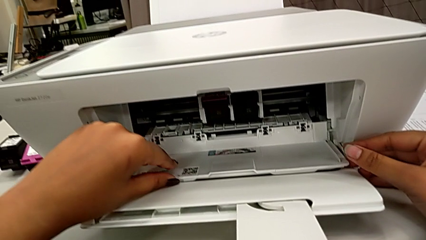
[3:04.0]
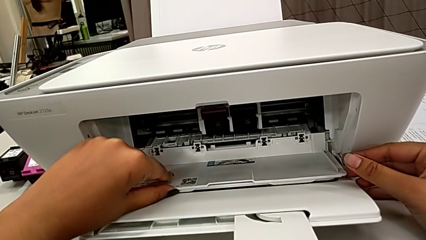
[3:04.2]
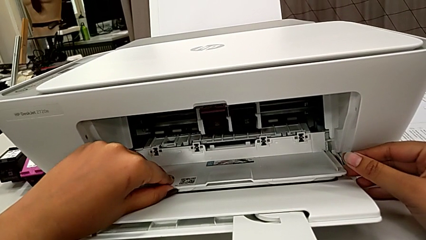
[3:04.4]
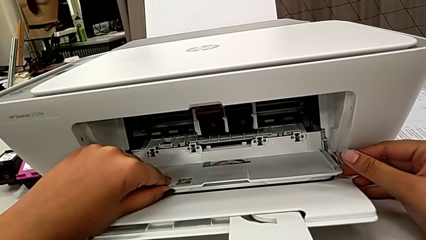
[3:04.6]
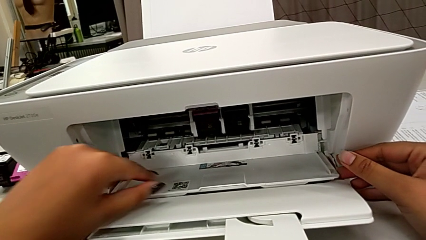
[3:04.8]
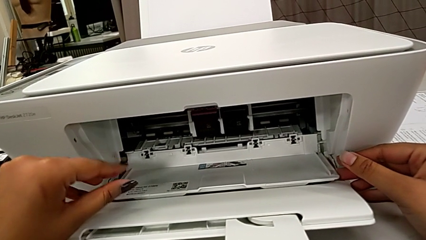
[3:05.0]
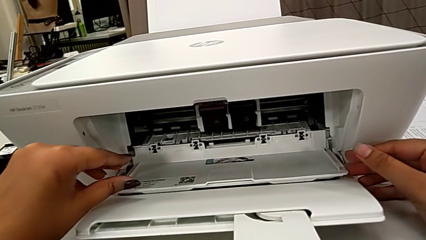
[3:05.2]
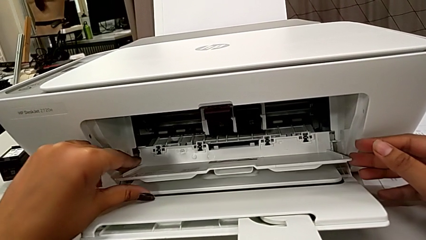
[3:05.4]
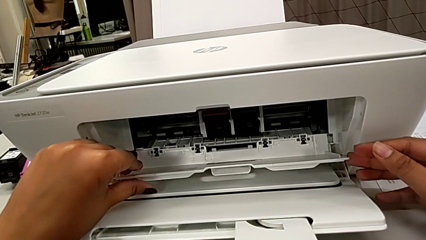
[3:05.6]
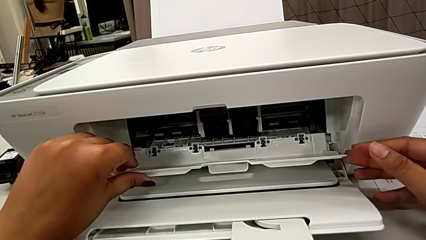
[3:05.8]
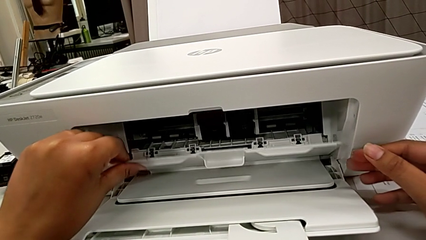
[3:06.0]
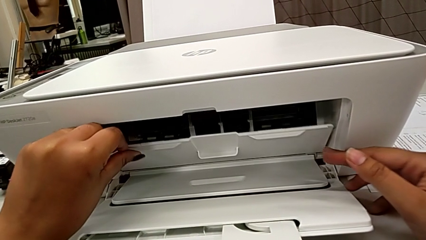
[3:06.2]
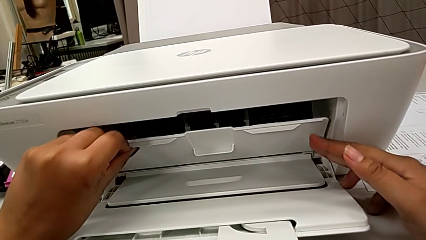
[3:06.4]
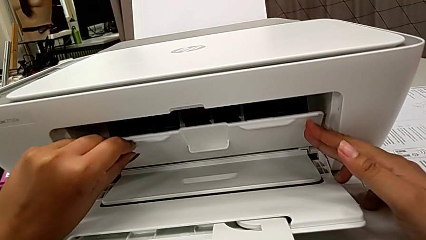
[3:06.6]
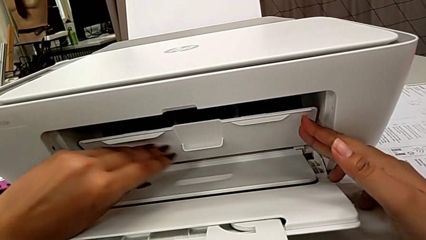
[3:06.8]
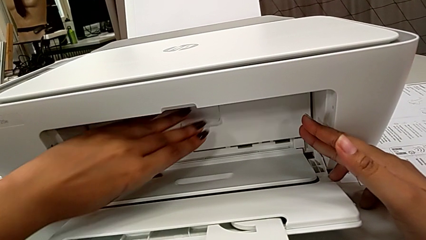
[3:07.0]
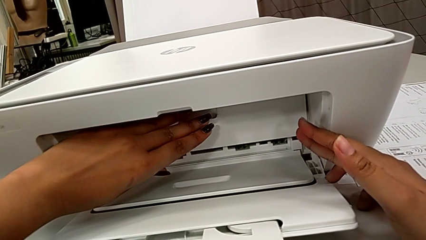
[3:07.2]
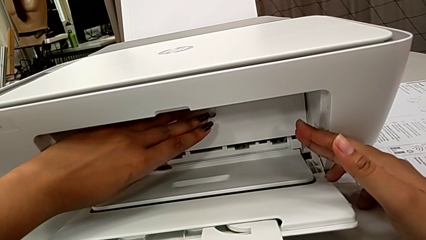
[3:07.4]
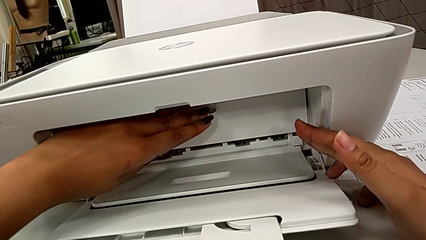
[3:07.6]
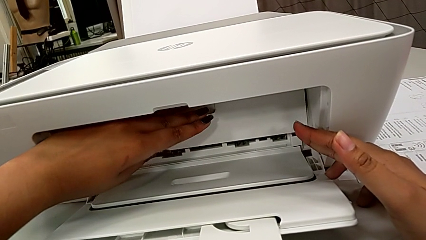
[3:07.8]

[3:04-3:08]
The camera wearer is exchanging a black ink cartridge. They close the cartridge gate.

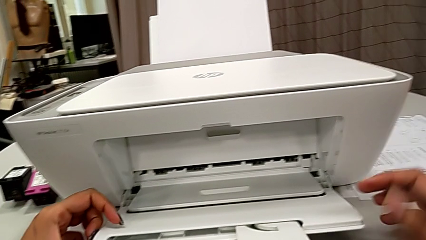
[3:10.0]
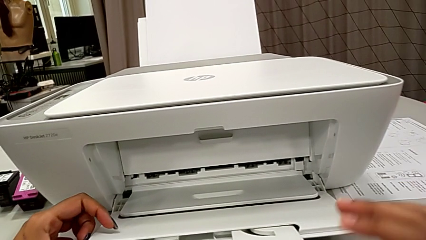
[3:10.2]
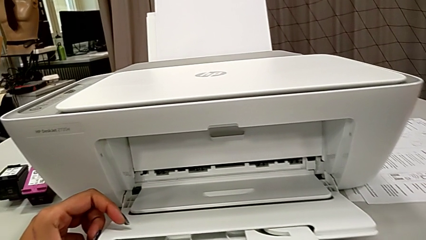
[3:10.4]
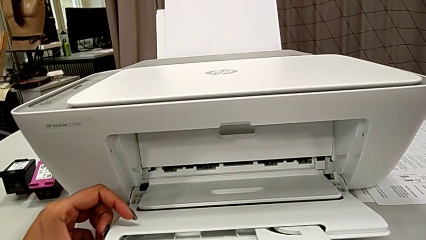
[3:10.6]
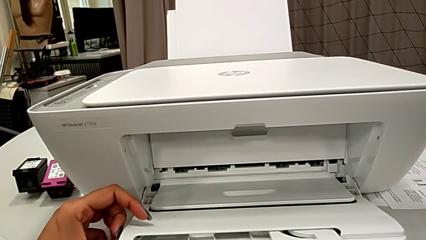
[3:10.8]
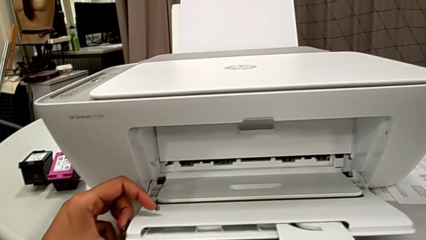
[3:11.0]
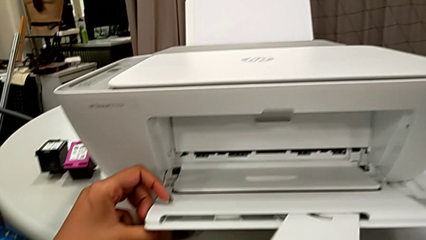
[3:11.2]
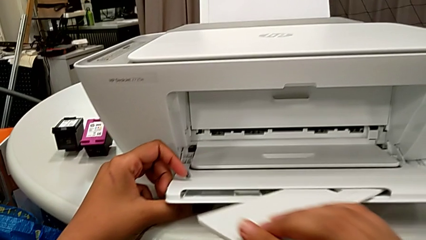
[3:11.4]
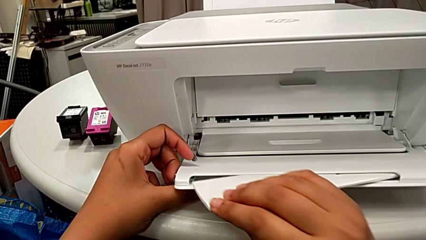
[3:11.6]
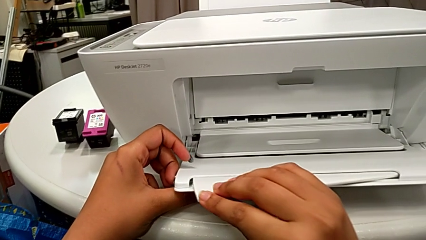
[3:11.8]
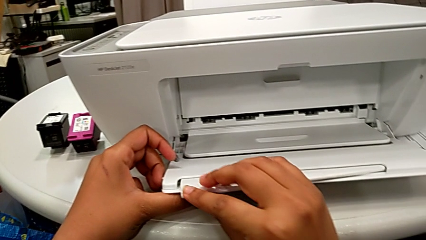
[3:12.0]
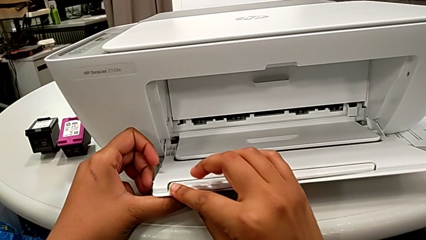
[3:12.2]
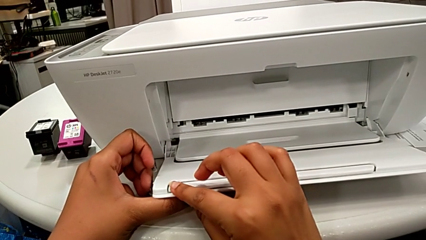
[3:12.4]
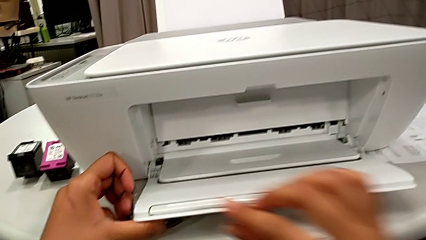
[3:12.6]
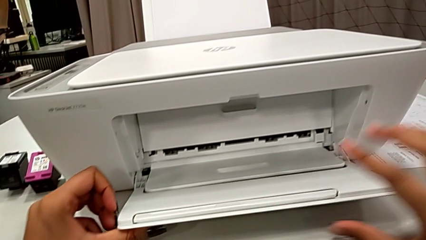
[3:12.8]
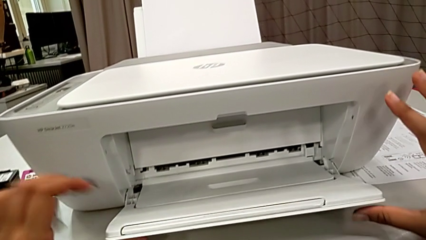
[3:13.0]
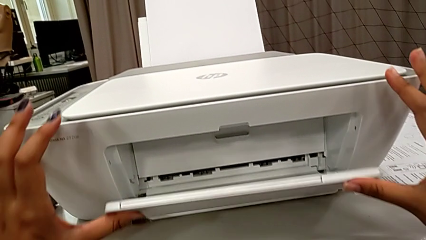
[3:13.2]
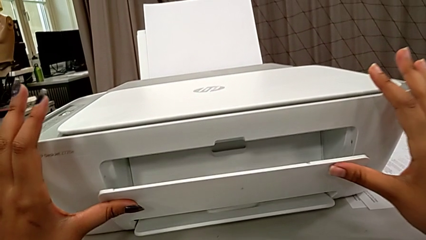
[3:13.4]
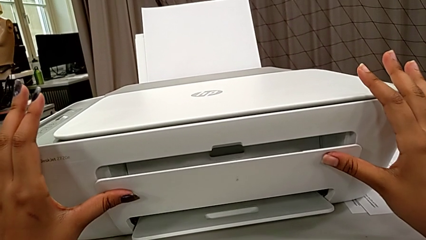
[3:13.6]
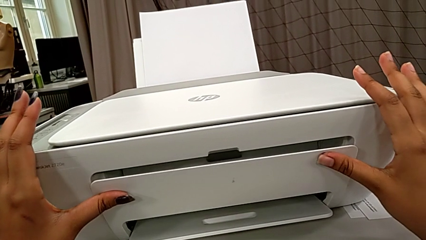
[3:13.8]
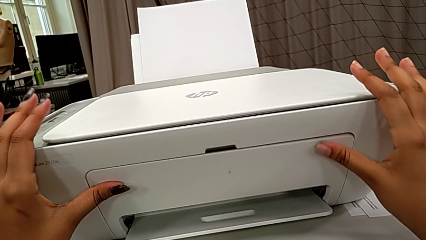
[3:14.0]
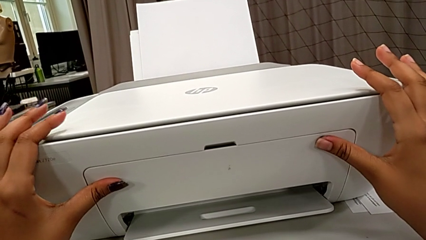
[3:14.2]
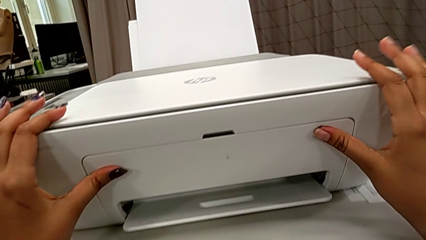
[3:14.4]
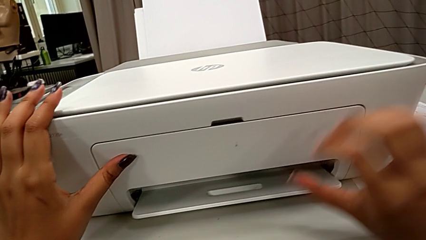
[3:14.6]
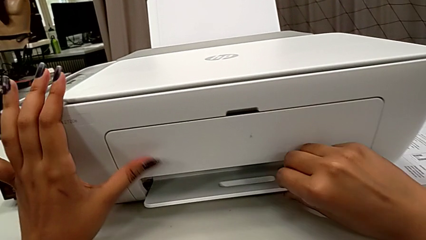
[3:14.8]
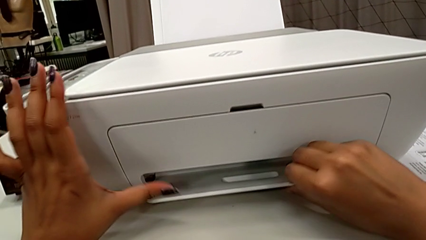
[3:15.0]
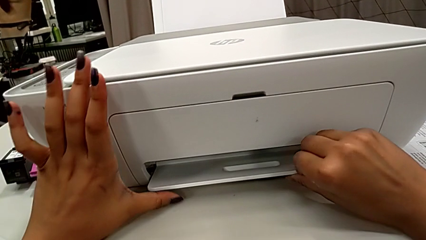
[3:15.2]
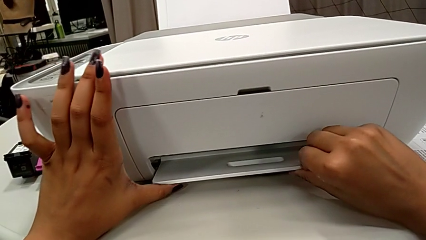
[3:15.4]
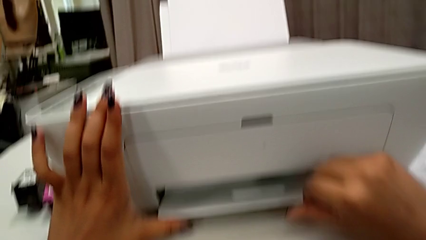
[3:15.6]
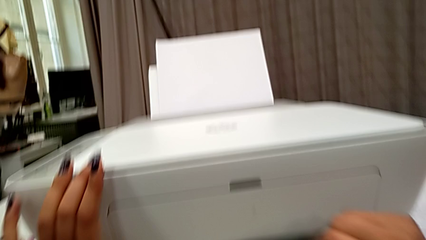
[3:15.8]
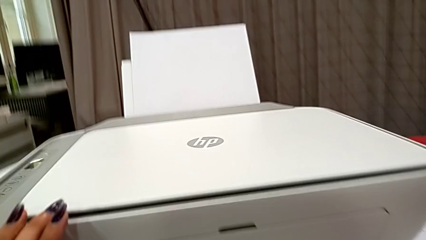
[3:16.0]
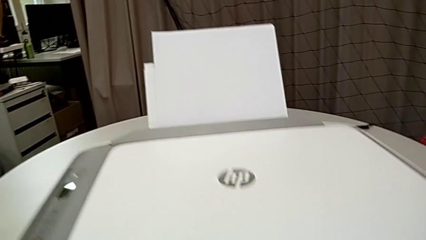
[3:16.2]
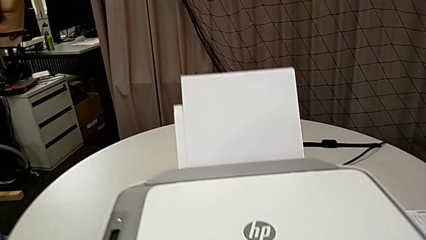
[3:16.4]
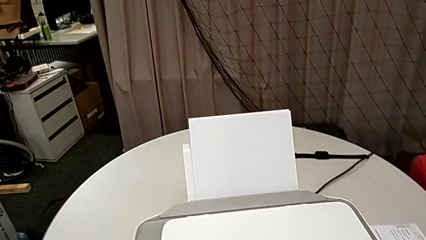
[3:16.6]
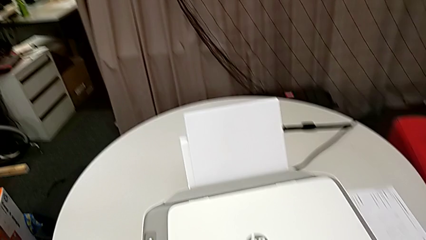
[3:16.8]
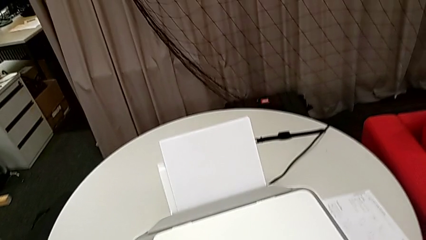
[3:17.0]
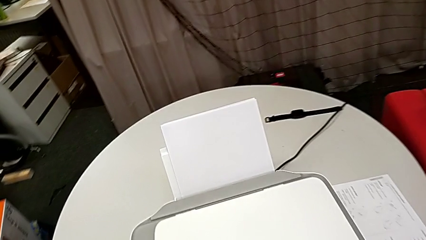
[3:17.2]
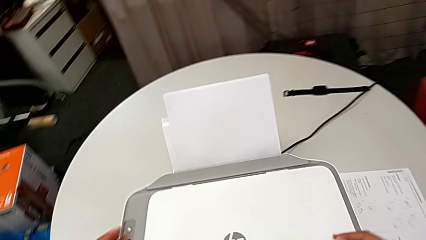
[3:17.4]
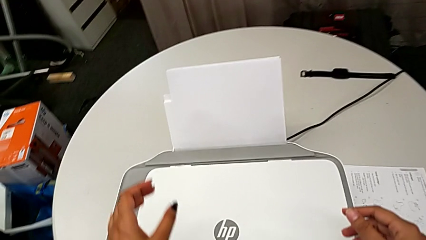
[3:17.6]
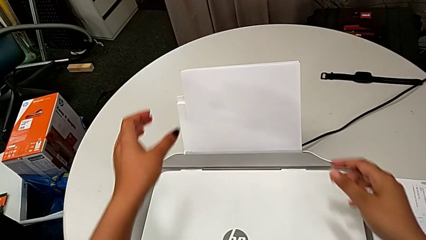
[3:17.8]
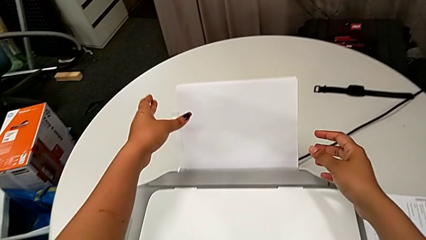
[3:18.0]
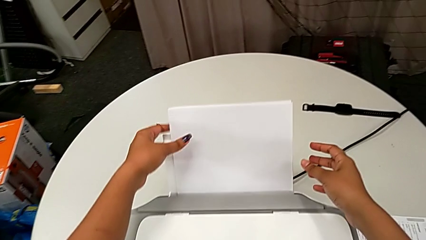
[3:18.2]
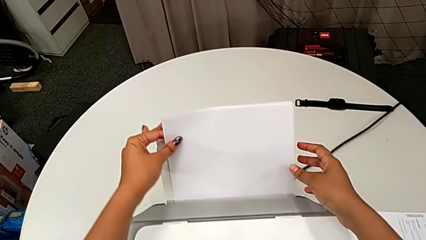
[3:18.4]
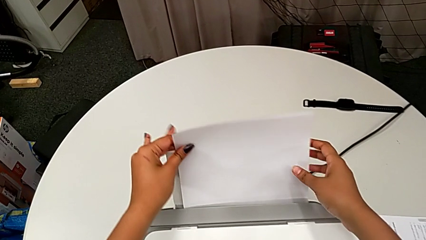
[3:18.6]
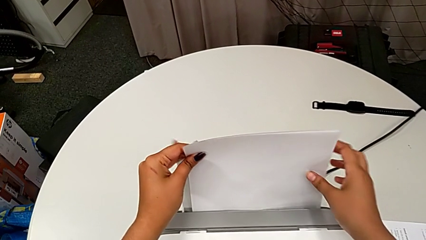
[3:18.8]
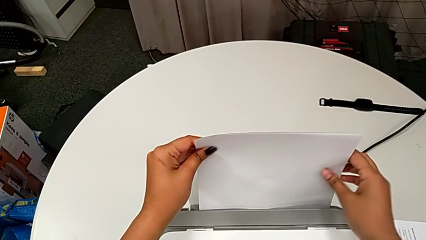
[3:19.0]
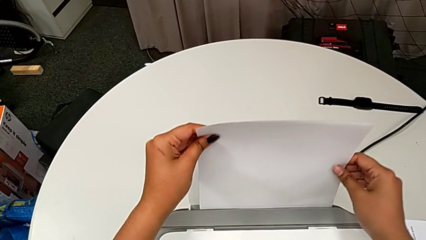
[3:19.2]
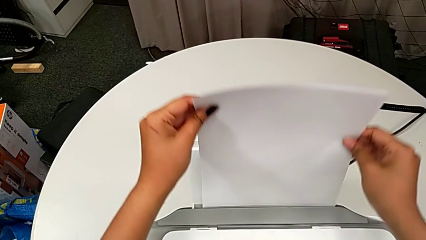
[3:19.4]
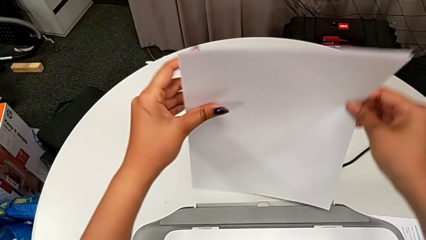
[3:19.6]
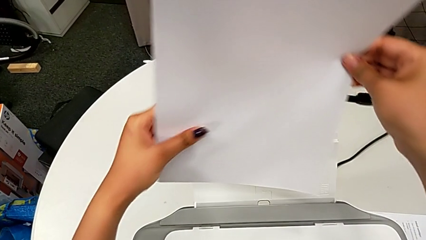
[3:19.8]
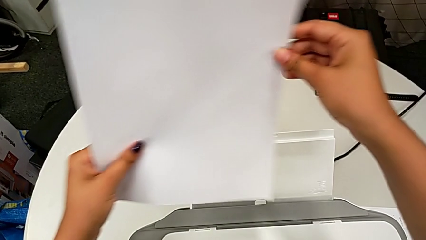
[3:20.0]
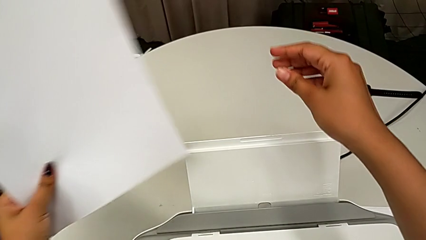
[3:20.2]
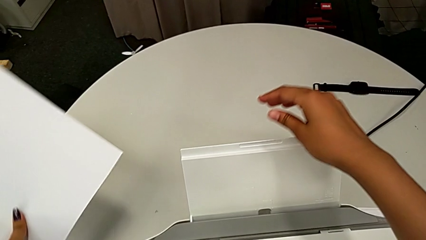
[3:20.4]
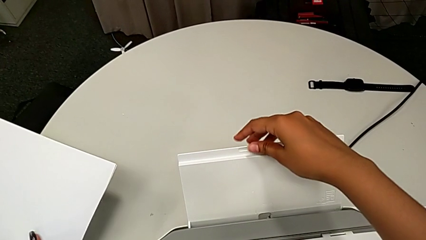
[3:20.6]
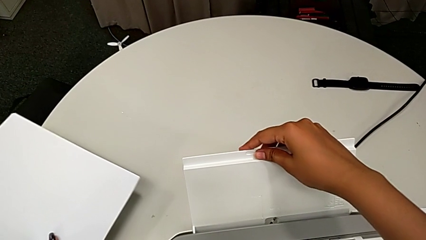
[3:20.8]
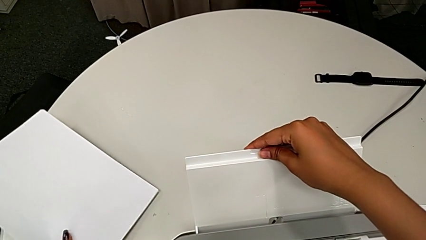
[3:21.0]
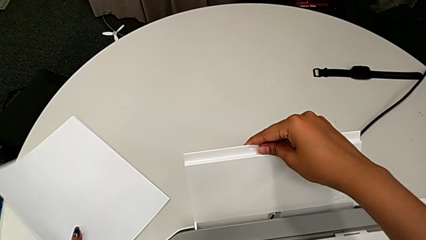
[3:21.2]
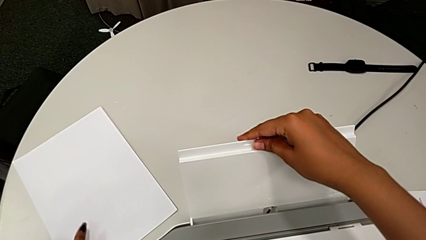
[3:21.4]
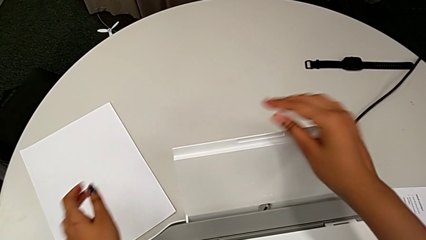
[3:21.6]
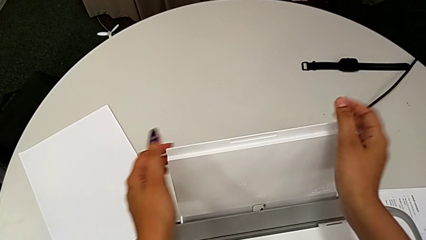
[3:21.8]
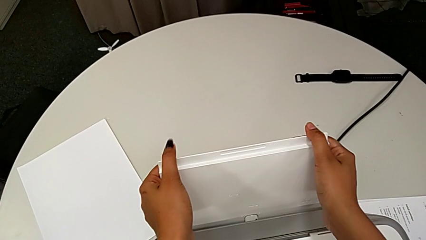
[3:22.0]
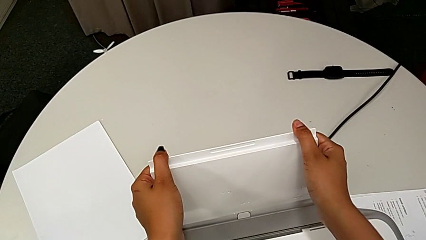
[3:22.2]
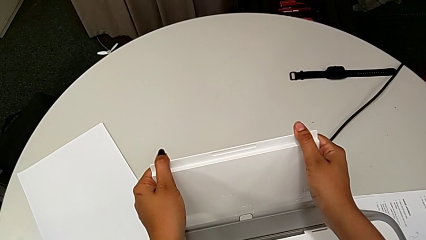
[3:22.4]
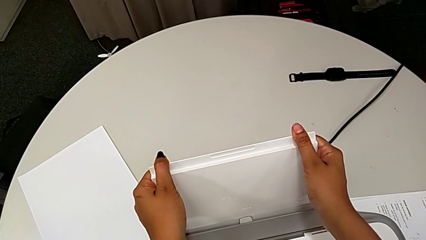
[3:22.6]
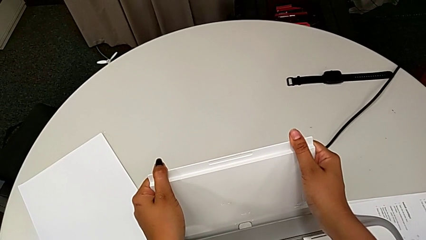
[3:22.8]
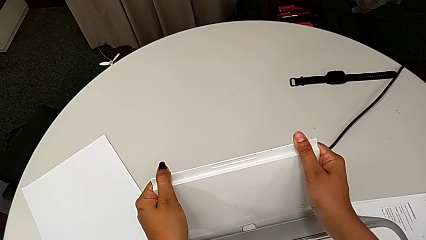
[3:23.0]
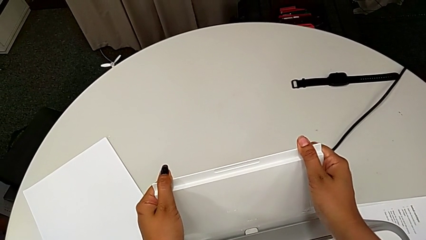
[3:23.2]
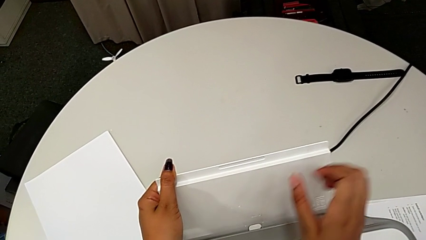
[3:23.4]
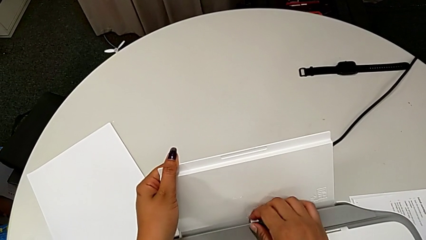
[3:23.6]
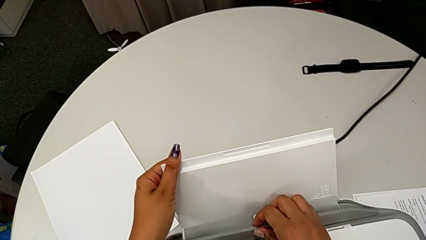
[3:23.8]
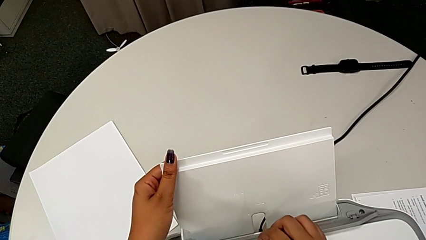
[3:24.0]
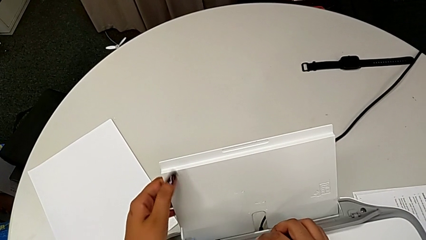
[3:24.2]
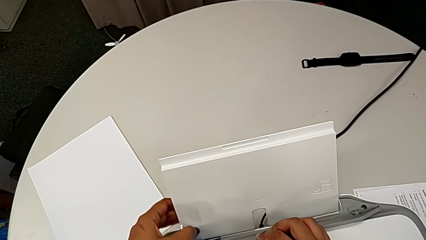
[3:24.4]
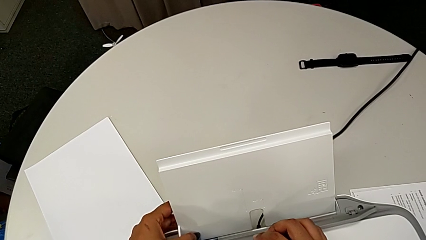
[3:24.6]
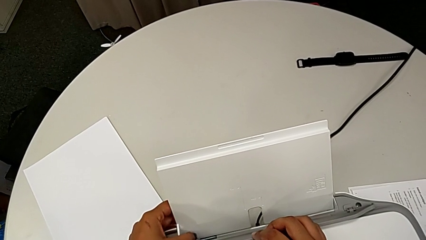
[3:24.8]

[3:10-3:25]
The camera wearer is closing the printer's trays. They close the extending paper tray twice, grab the paper stack, lift it, place it, grab the paper tray, push it and lift the tray shield.
